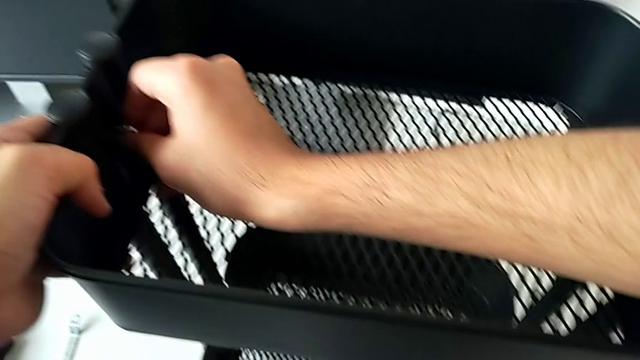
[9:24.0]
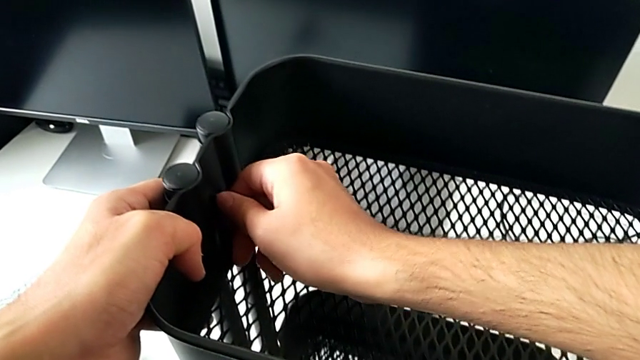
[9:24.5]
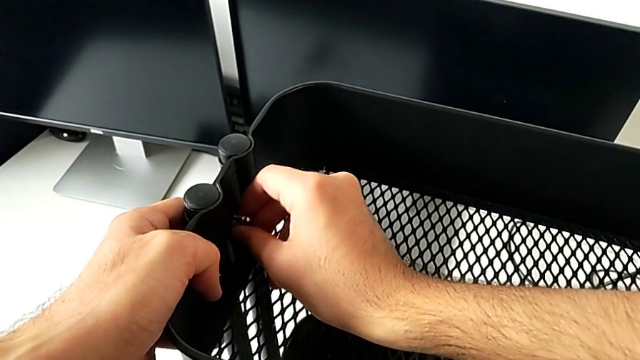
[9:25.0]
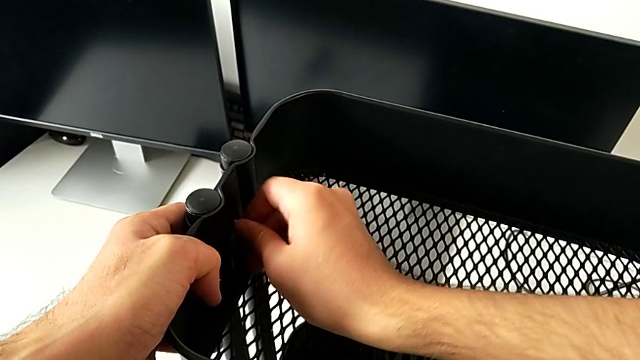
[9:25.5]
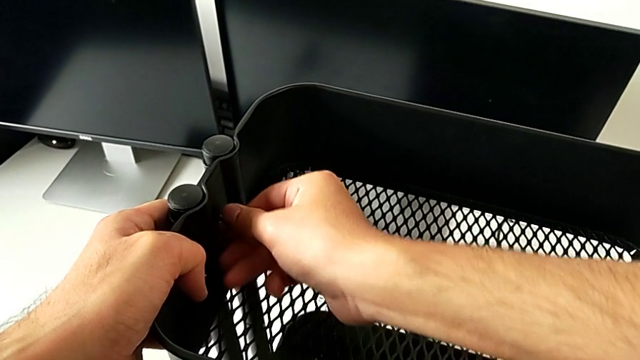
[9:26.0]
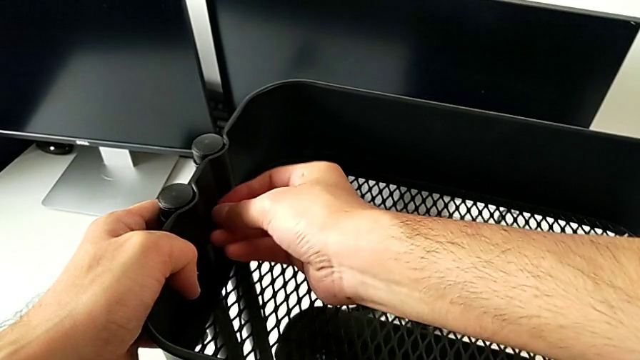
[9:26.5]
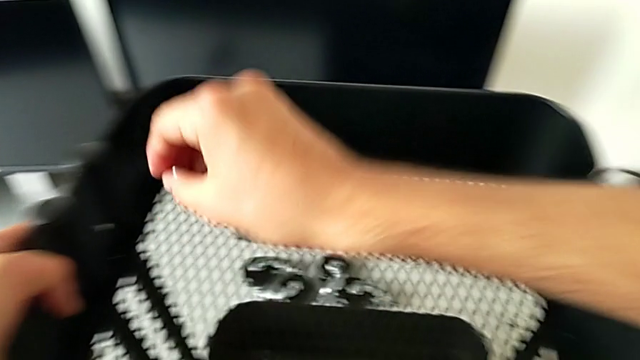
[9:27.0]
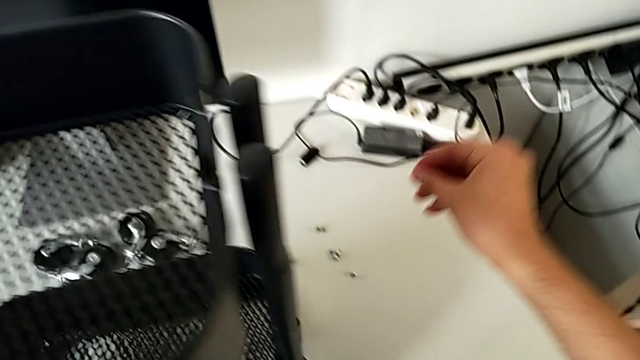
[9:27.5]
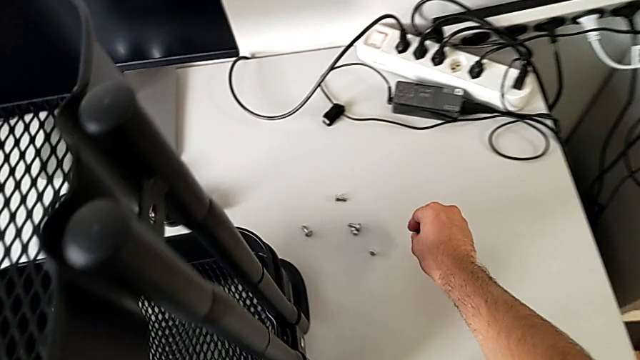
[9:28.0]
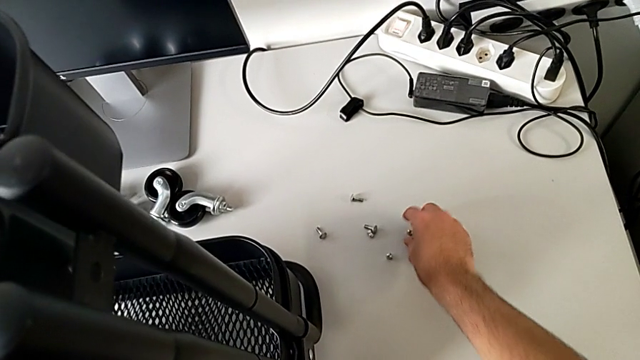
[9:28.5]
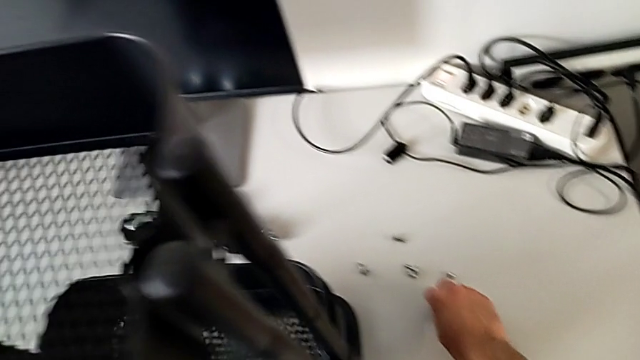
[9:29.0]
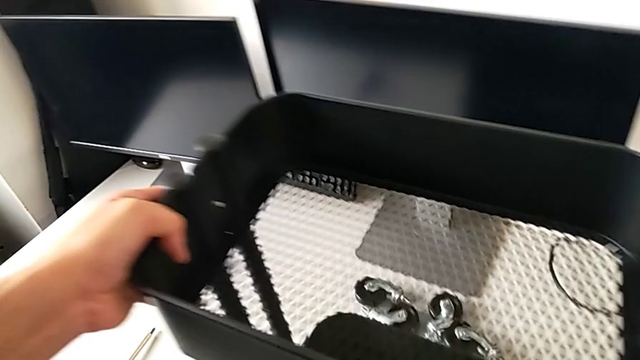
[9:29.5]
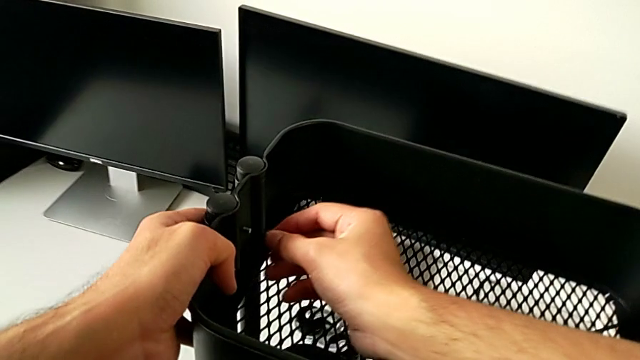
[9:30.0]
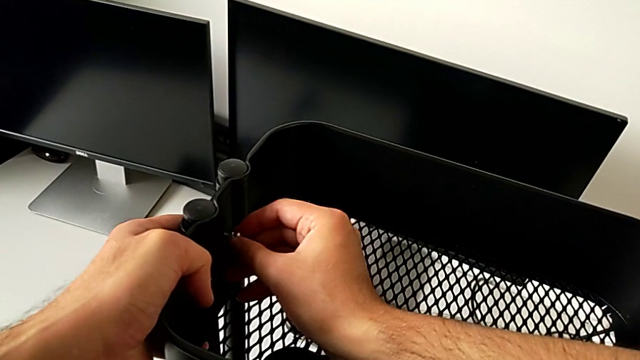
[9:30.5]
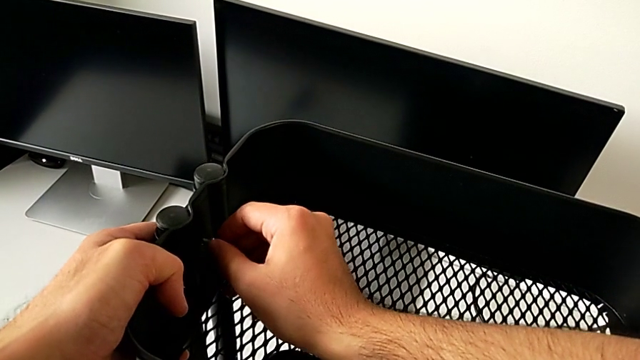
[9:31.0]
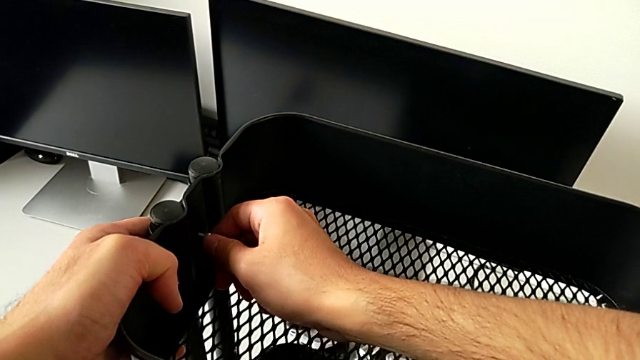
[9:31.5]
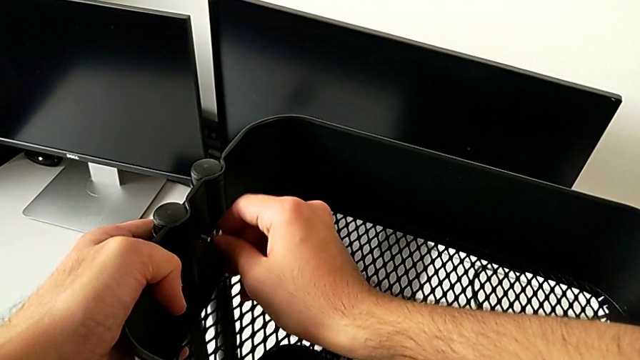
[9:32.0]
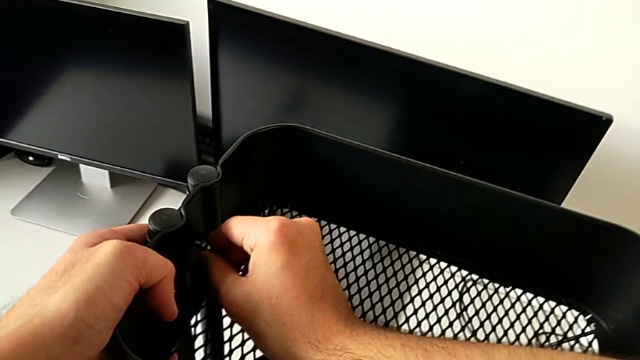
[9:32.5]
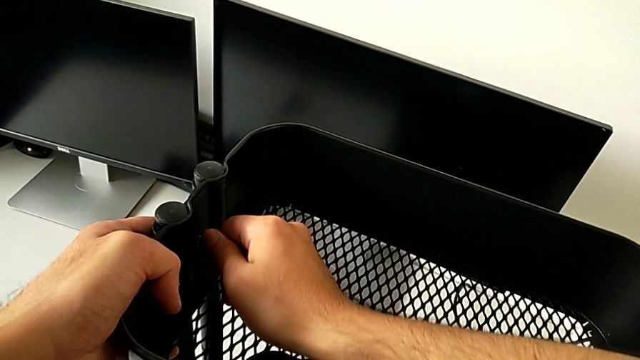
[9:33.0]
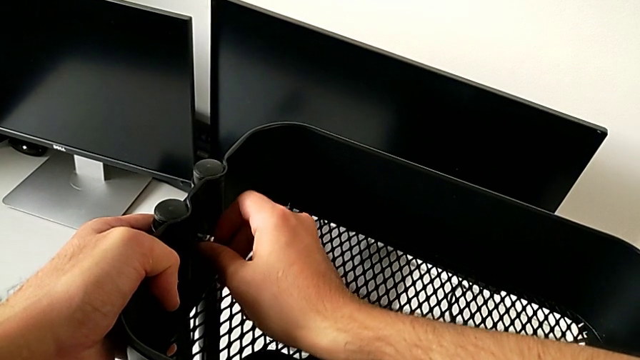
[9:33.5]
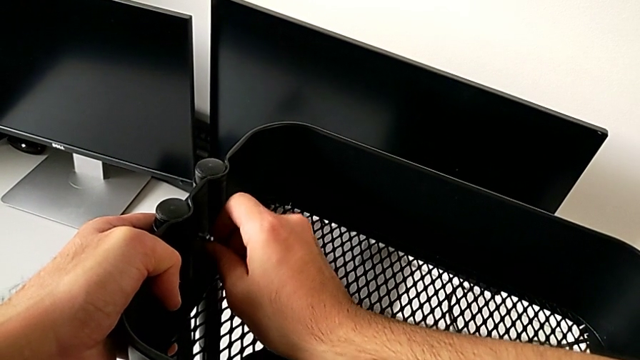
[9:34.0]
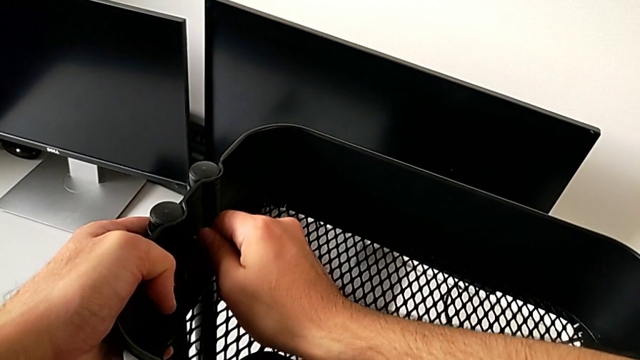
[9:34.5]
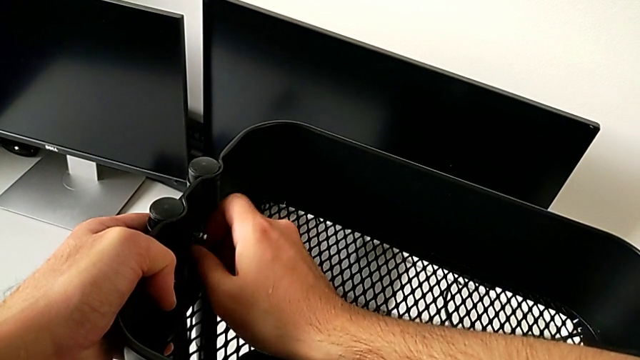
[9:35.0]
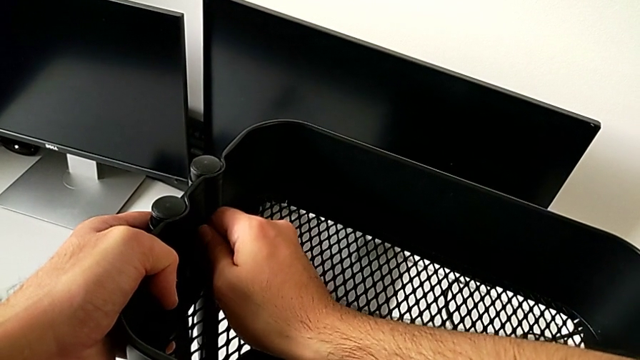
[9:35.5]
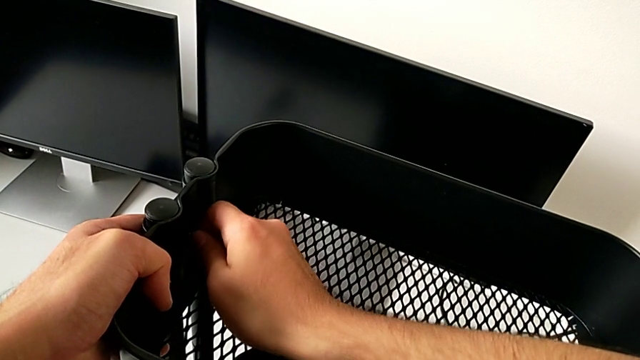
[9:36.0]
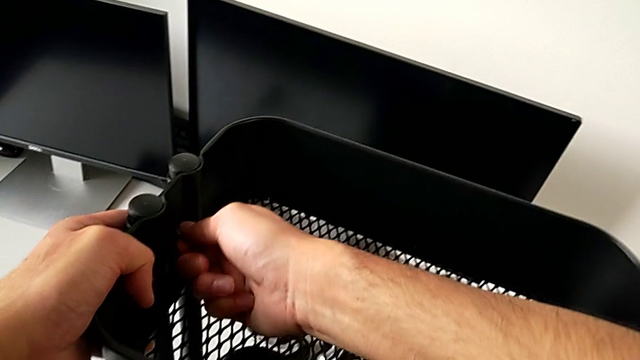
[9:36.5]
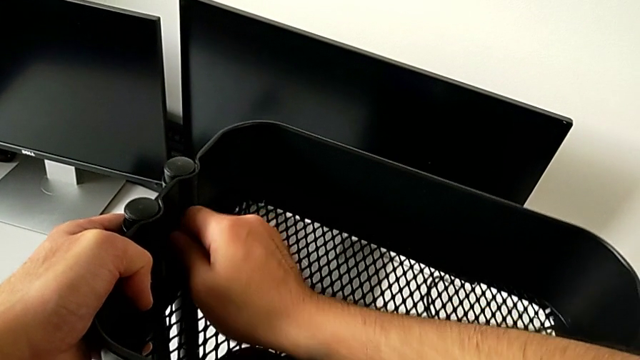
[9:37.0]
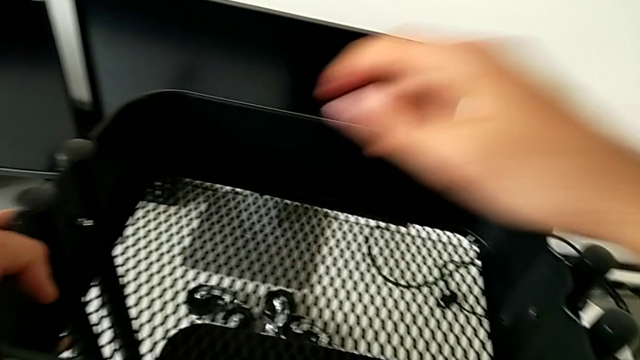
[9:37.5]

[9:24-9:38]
The camera wearer is assembling the top tray and inserting the middle tray in passing. They keep screwing the hexagon cap nut, place it, grab it and screw it.

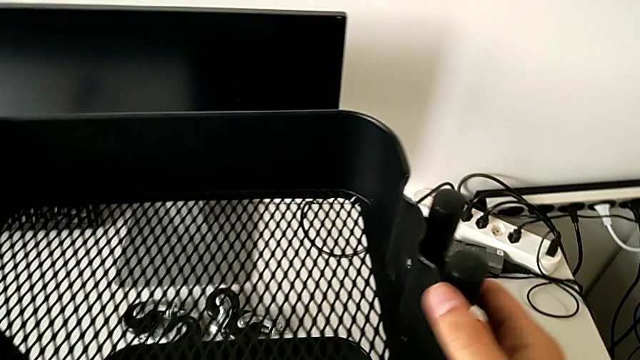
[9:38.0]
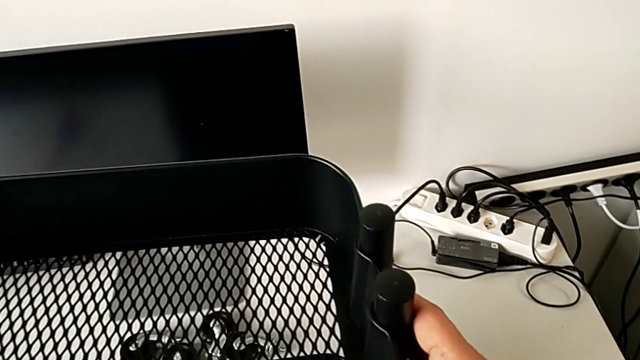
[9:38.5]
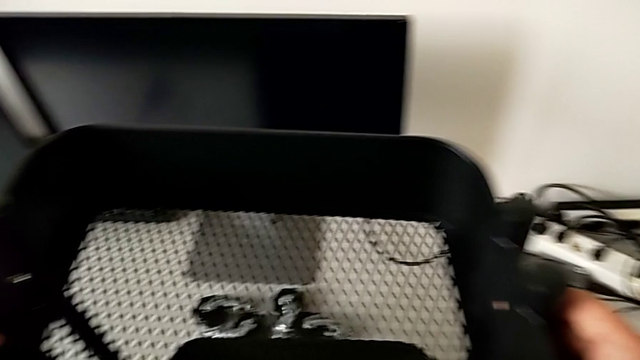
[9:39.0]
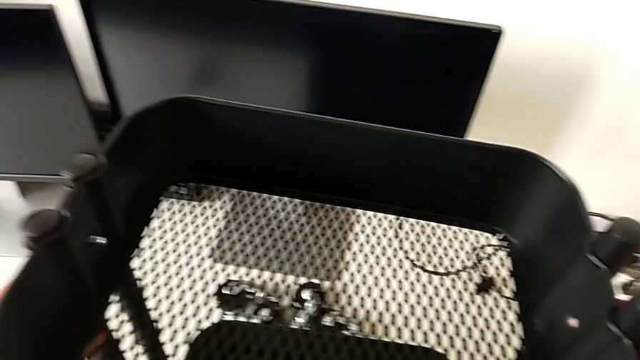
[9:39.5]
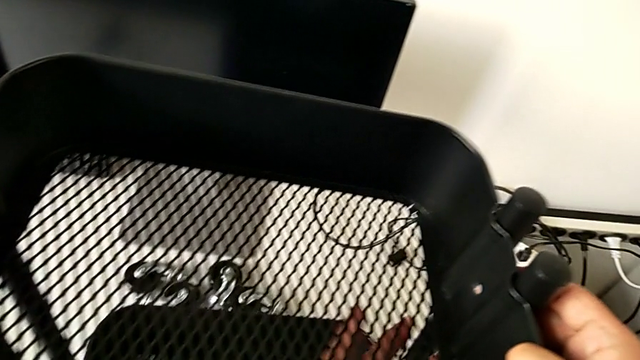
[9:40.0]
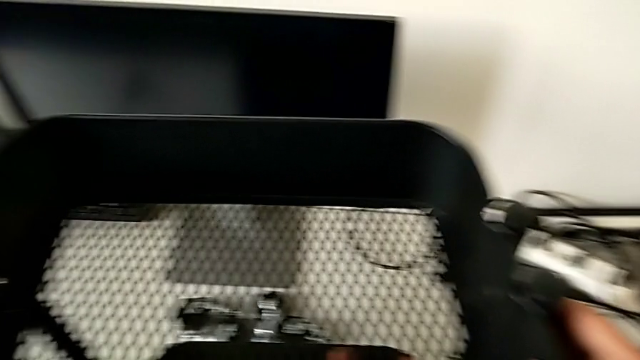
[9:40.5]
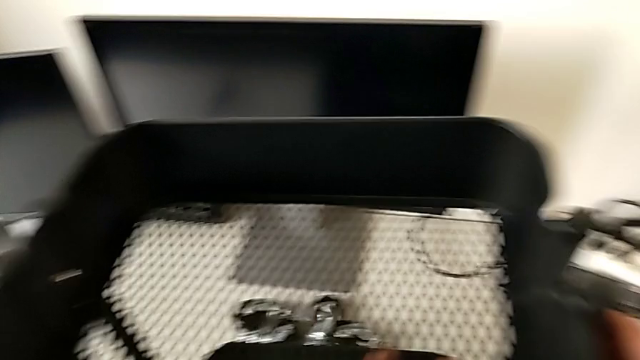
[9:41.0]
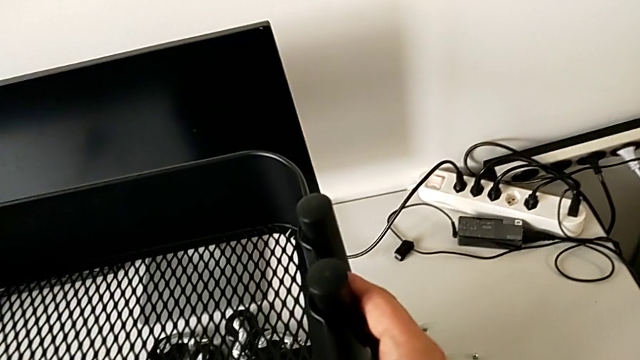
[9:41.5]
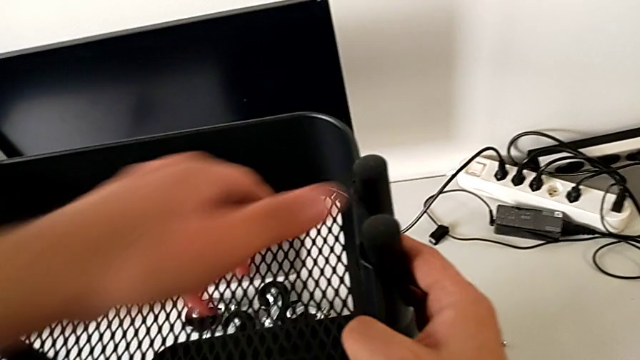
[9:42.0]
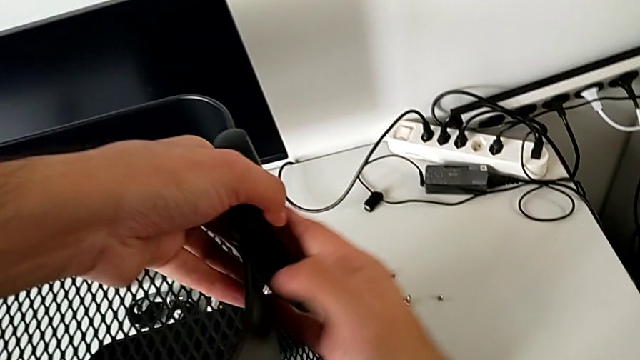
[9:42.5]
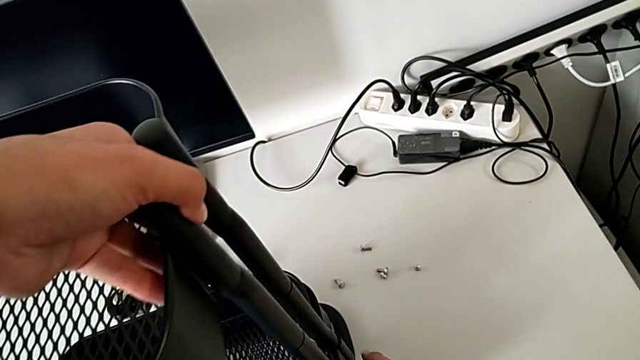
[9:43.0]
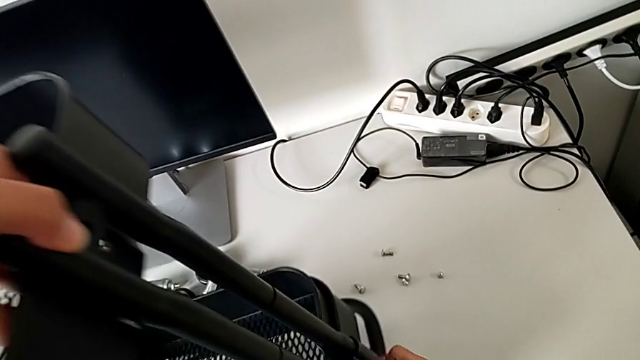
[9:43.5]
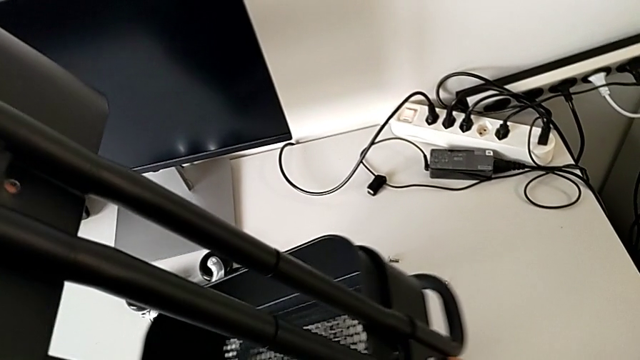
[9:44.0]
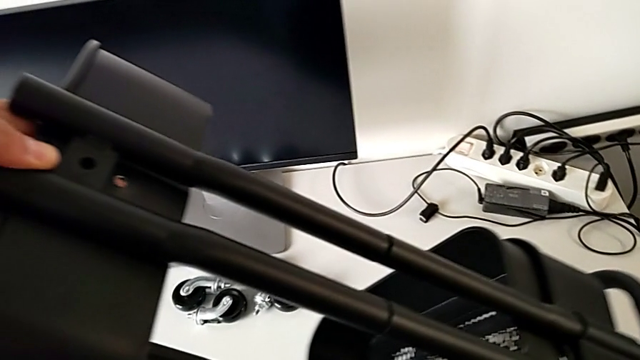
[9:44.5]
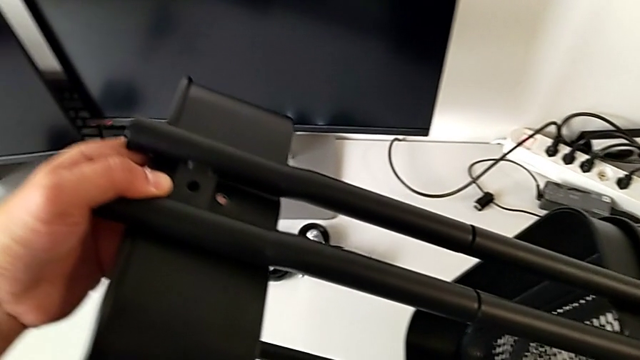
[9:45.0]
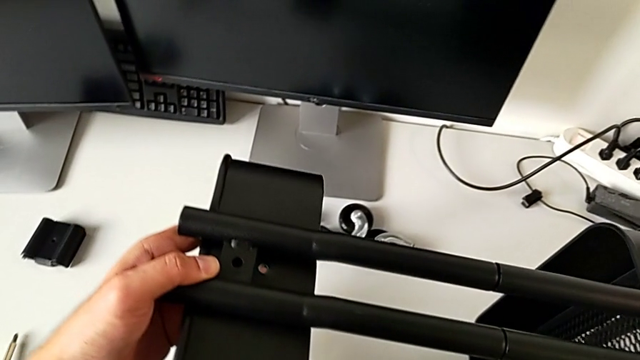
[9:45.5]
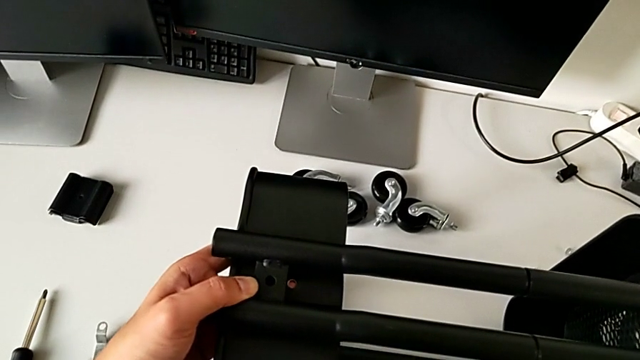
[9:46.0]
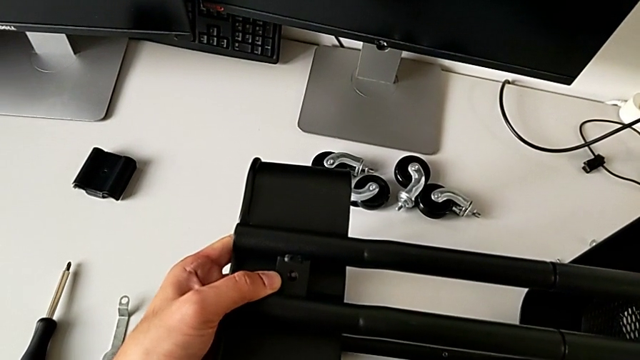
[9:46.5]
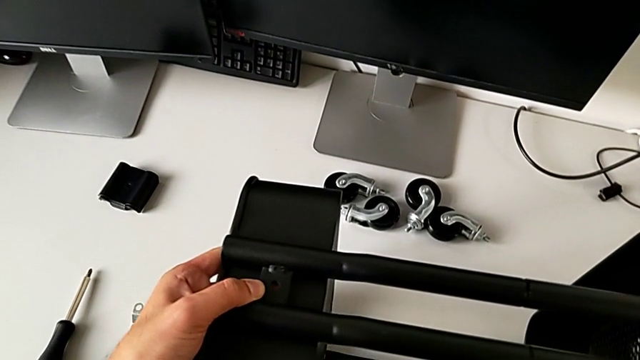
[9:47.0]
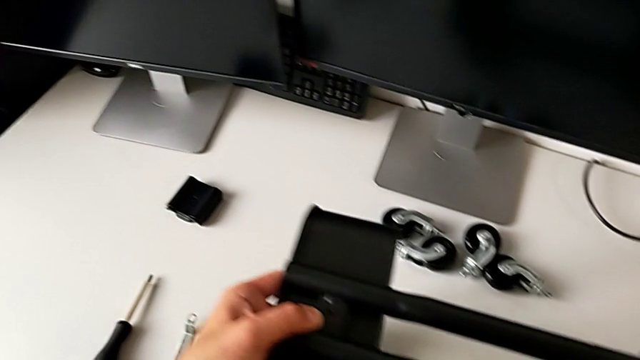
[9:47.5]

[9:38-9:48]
The camera wearer is assembling the top tray and inserting the middle tray in passing. They align the leg.
